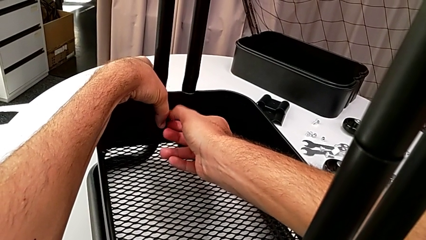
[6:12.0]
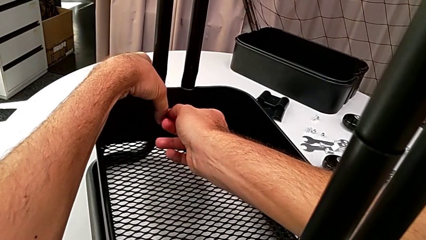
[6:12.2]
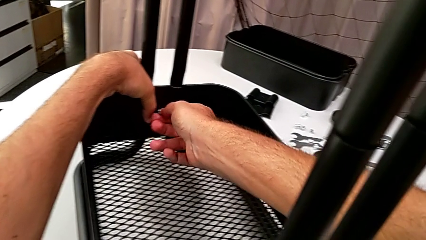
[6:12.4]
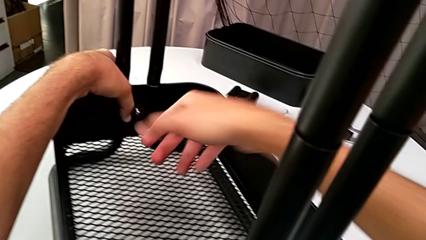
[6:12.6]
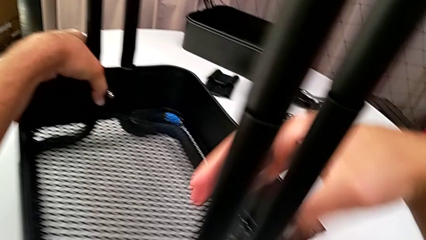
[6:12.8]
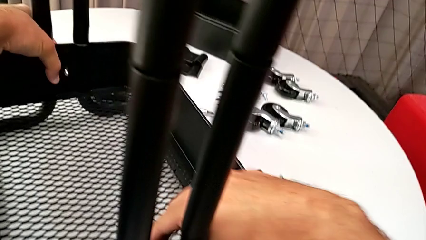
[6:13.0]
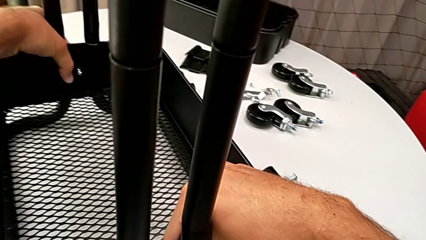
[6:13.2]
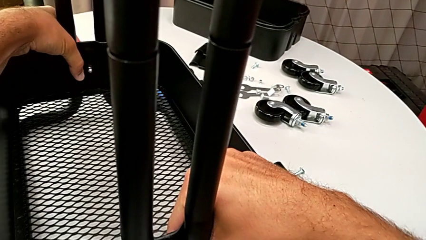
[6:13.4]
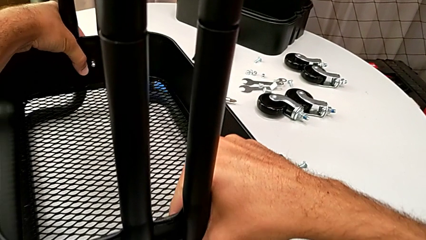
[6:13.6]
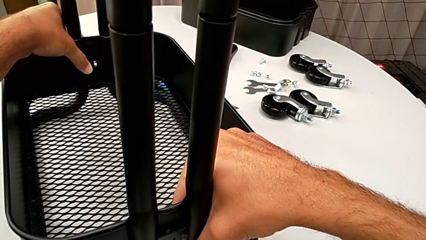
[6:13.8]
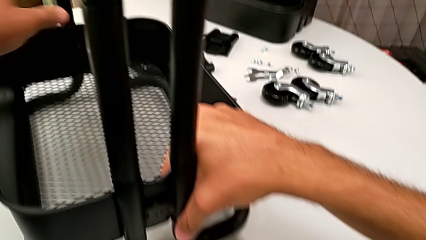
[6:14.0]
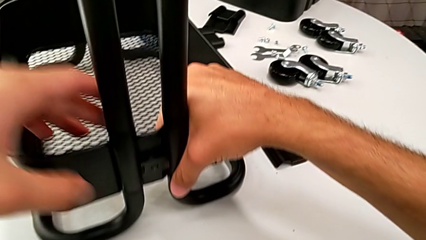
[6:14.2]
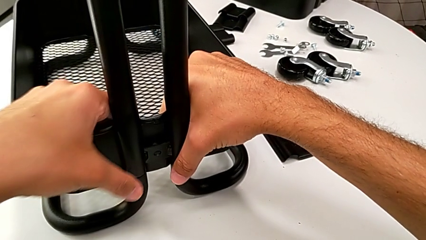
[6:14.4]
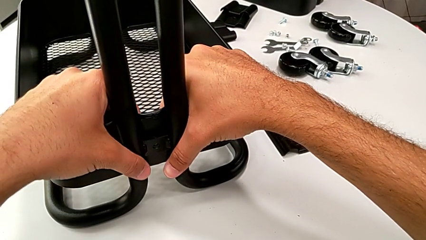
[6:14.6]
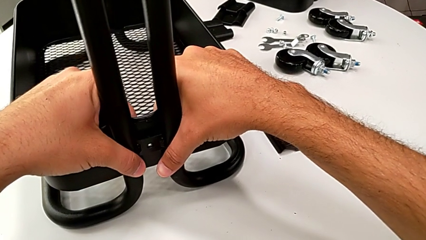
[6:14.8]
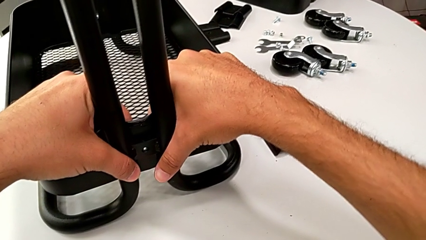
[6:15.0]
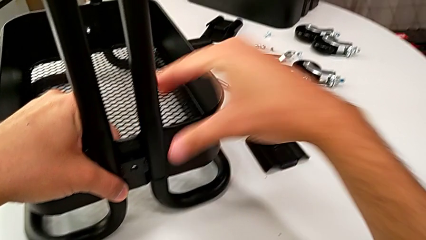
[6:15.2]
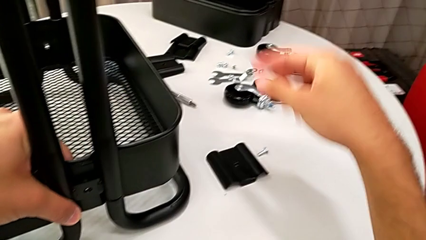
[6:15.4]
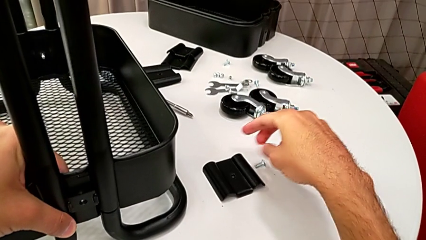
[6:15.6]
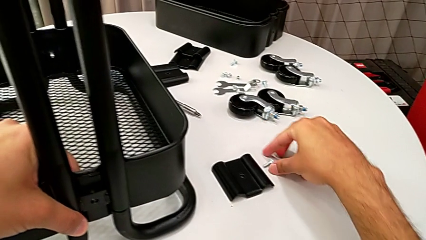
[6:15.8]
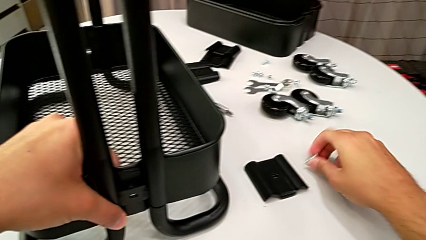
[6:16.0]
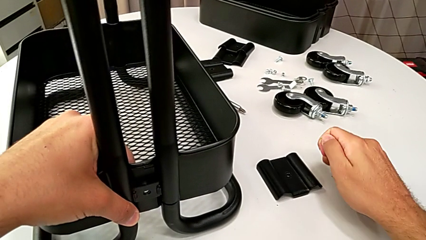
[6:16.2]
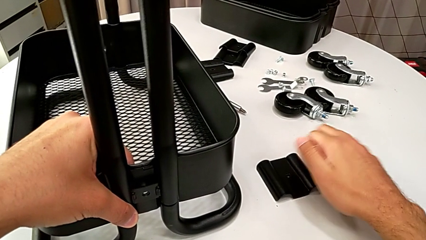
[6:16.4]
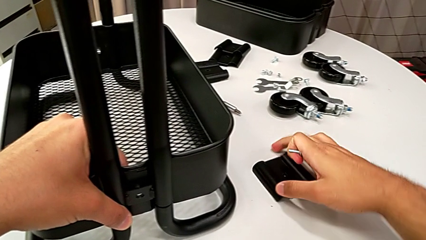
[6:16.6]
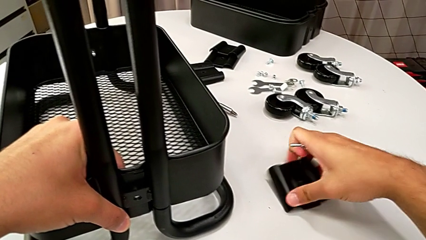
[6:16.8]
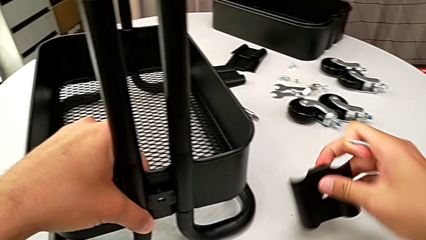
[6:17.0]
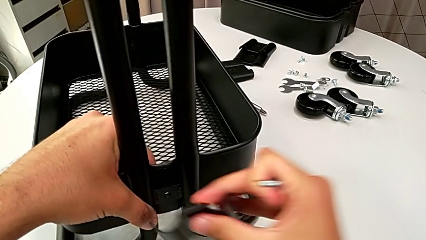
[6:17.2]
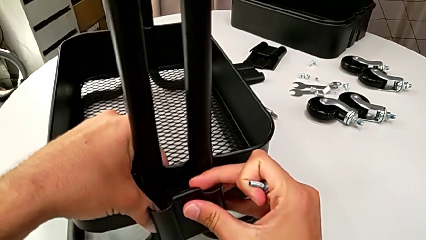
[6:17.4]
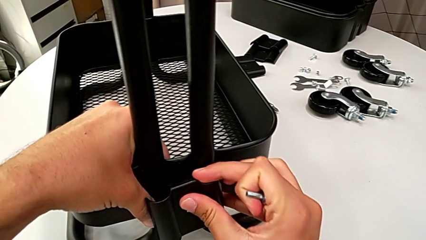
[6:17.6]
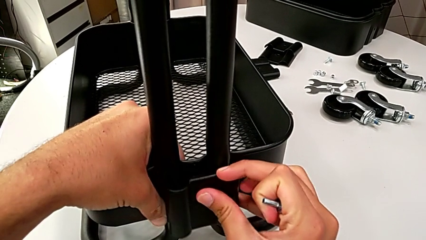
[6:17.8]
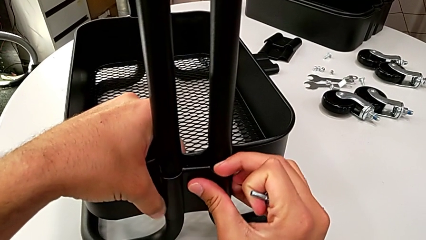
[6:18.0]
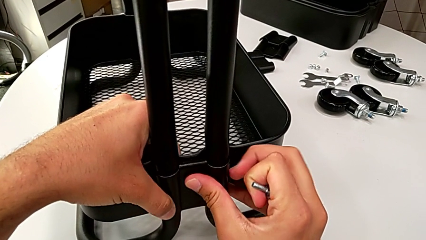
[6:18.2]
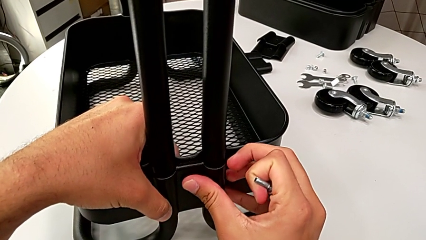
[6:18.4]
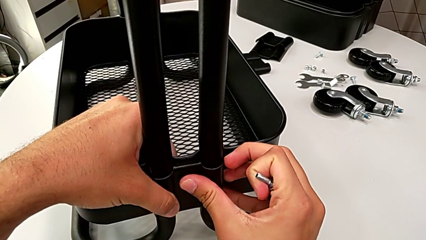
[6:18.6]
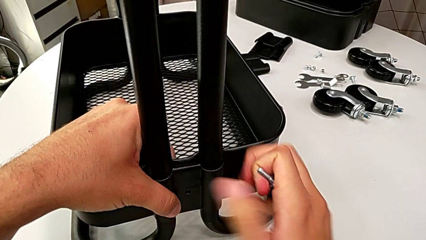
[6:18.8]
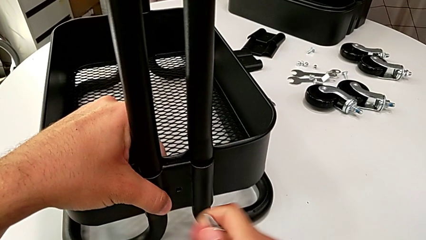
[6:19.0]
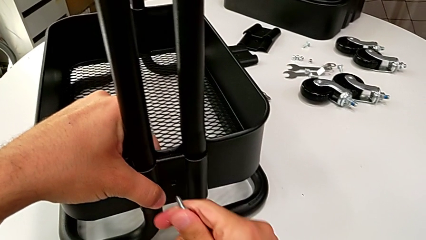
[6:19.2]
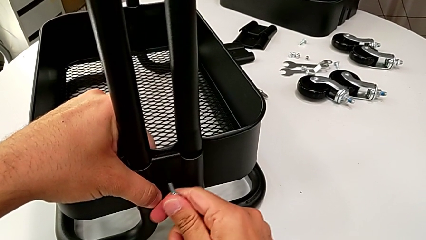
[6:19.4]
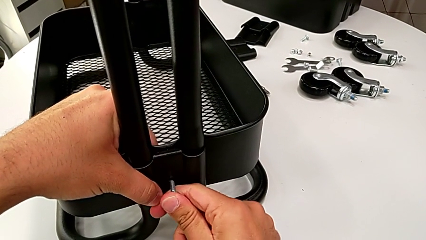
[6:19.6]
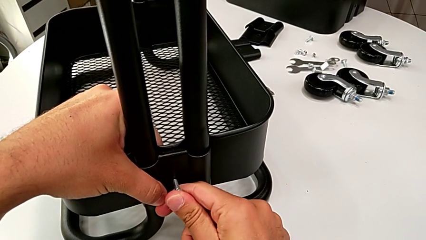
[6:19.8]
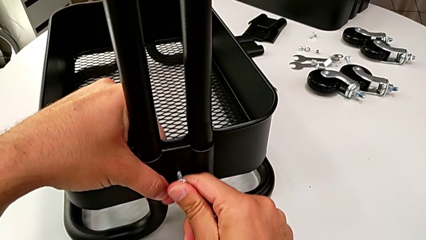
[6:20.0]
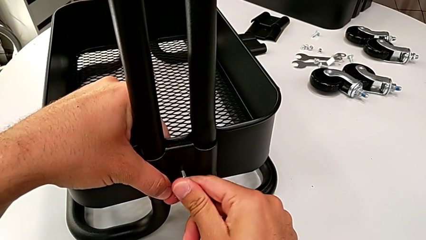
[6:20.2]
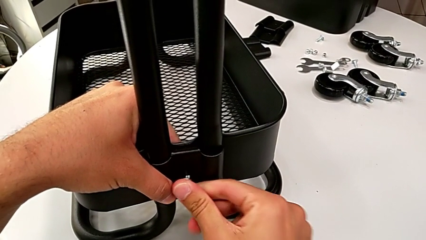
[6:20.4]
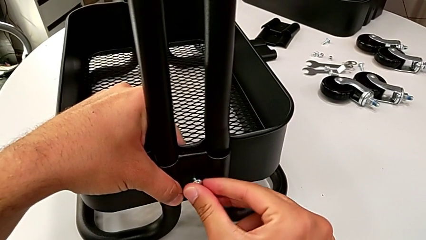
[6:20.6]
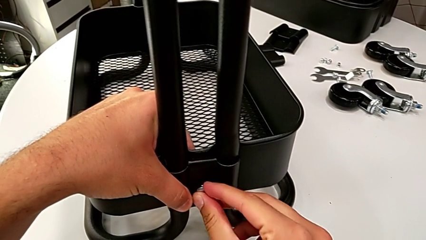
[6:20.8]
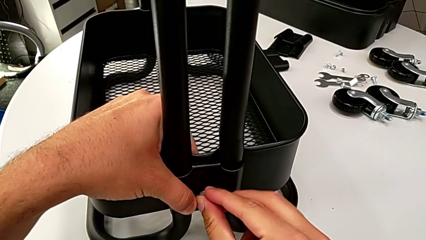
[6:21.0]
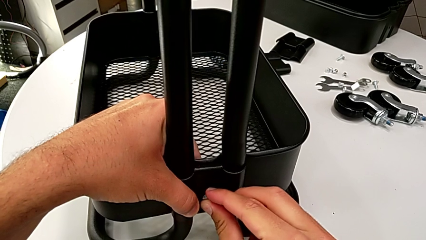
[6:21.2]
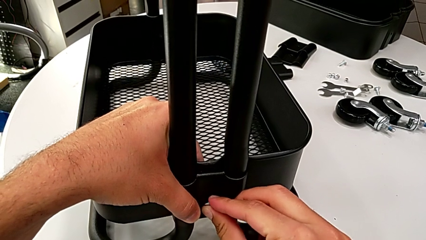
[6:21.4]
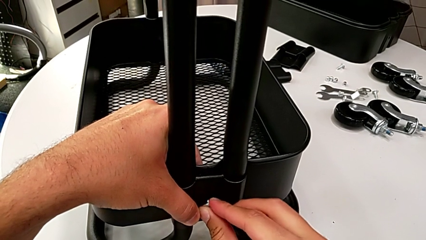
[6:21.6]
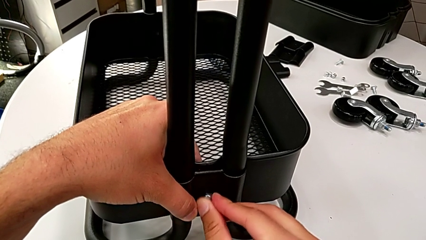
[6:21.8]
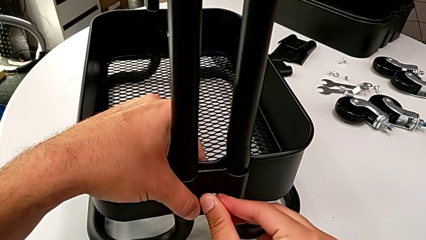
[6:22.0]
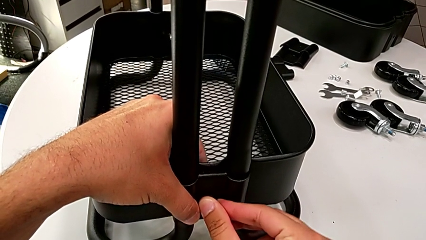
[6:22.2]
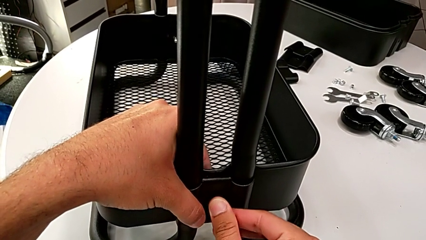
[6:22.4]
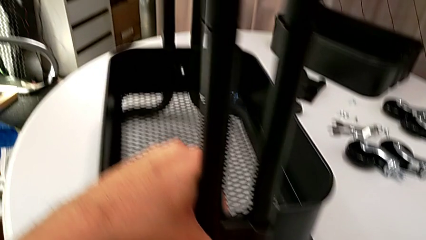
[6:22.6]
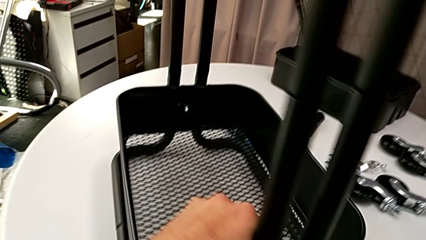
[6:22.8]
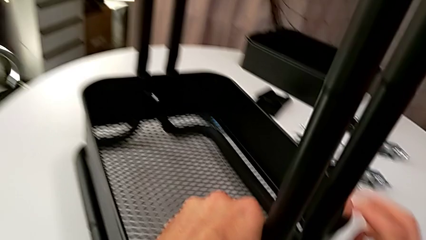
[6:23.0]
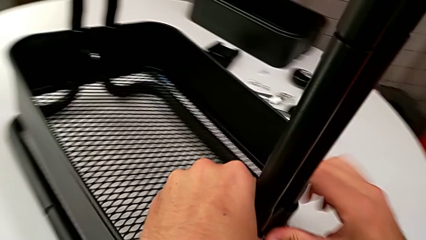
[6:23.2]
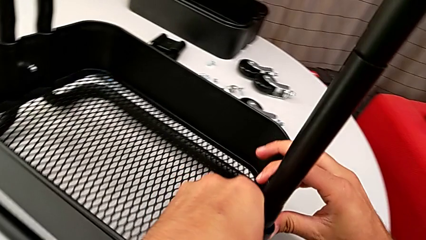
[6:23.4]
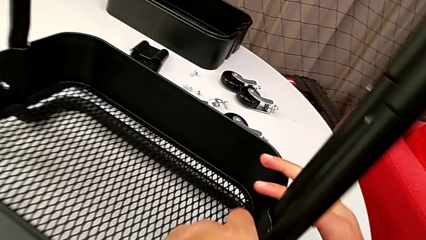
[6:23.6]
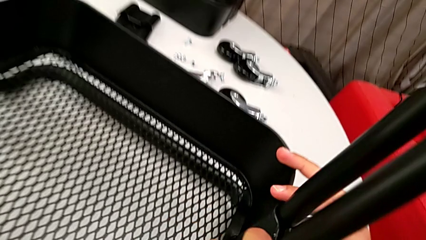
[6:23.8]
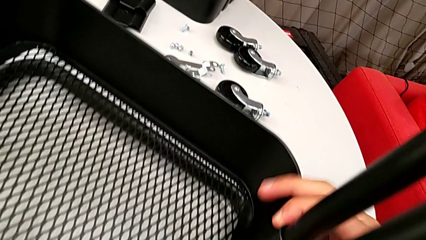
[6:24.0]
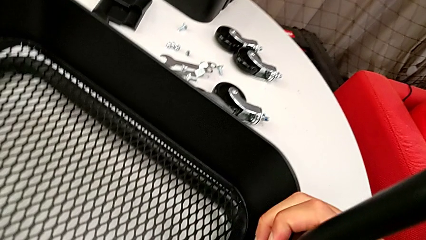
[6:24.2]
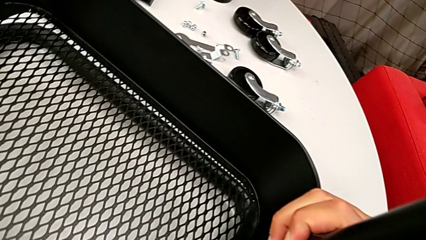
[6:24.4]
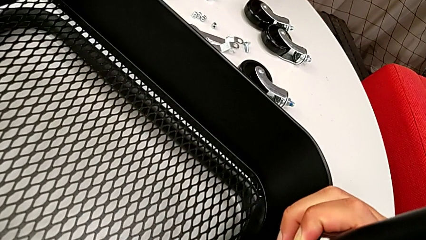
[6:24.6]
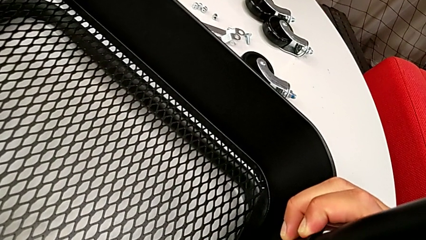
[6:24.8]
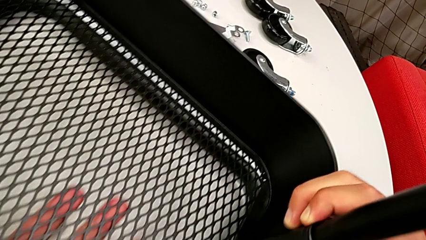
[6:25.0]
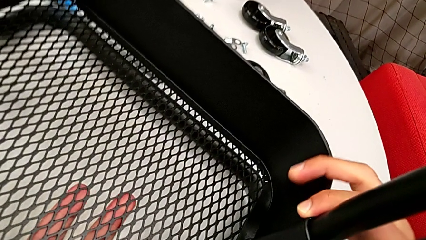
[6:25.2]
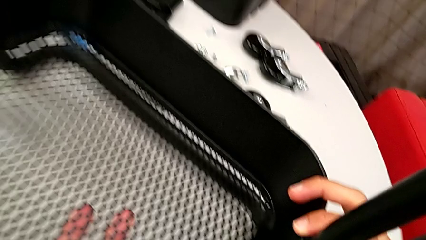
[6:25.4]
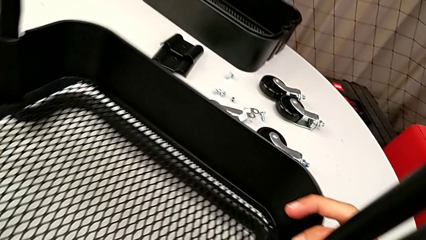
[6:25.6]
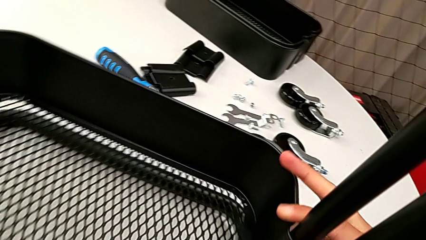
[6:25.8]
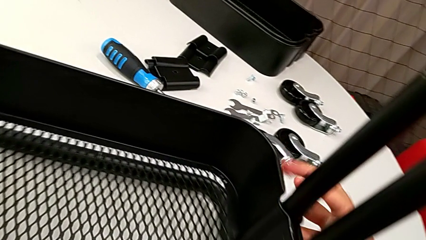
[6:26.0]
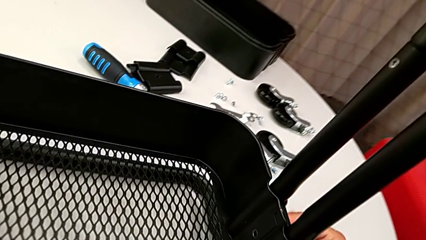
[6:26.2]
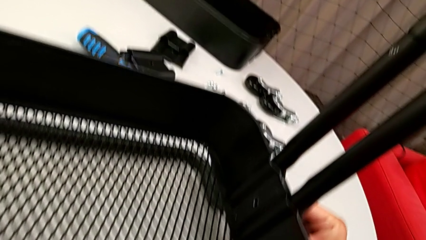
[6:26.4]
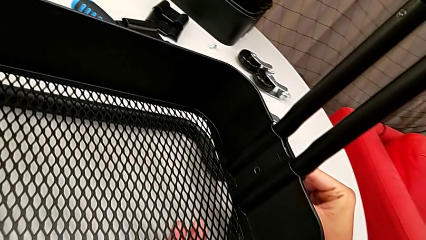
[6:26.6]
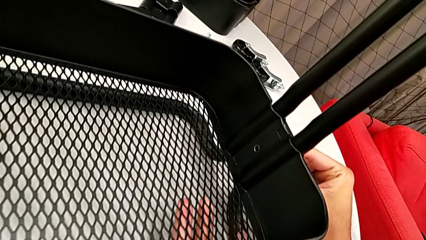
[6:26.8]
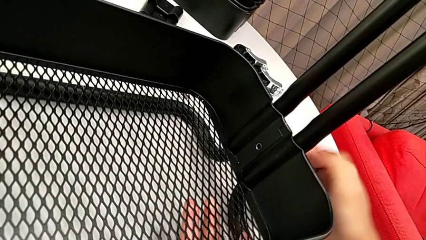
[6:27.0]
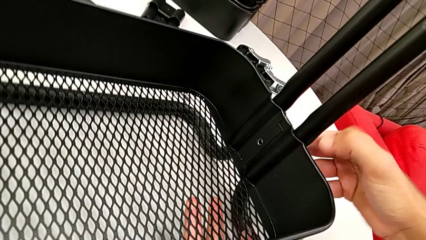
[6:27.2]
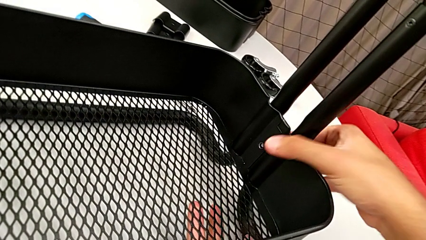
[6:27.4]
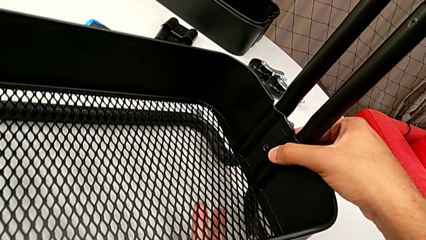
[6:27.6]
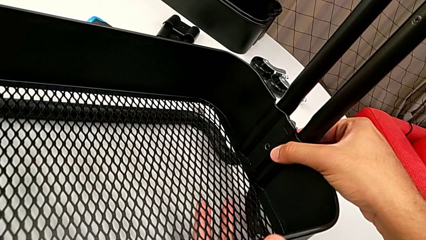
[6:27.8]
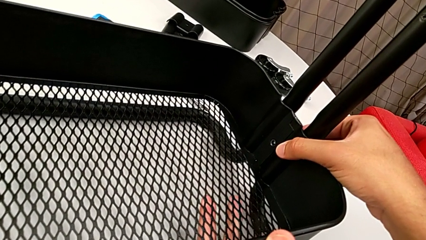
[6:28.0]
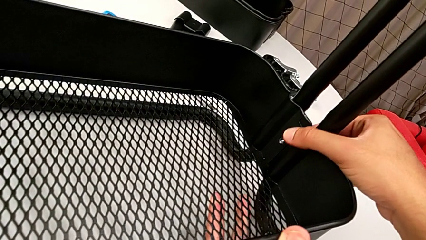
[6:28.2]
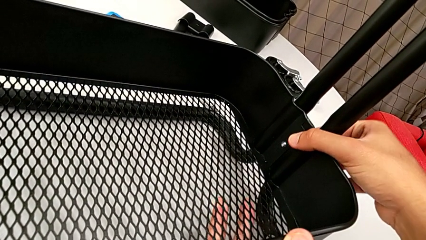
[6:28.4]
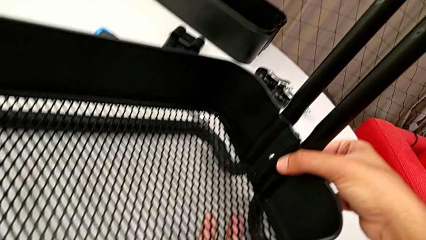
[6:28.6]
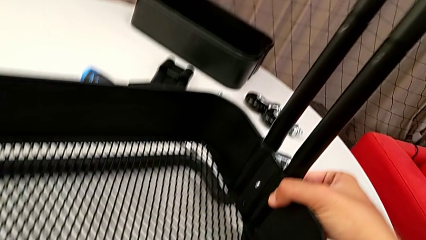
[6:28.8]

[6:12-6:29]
The camera wearer is assembling the bottom grid tray. They align the bracket, approach the screw, grab it, place the bracket and insert the screw.
